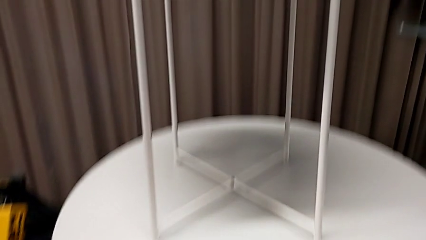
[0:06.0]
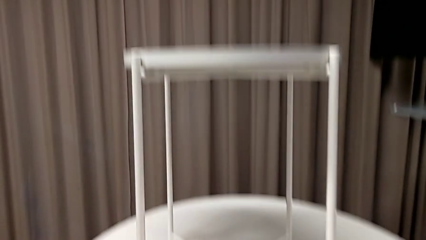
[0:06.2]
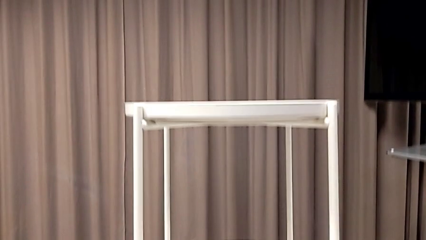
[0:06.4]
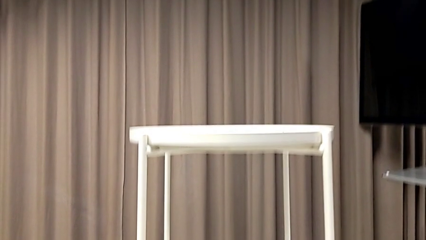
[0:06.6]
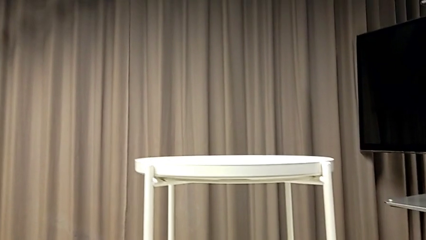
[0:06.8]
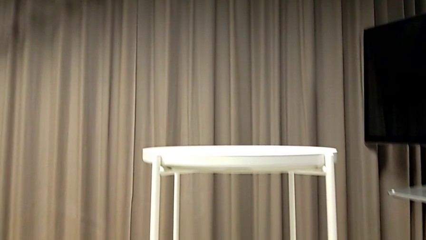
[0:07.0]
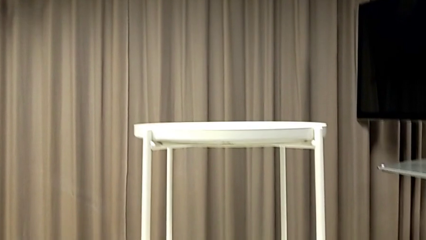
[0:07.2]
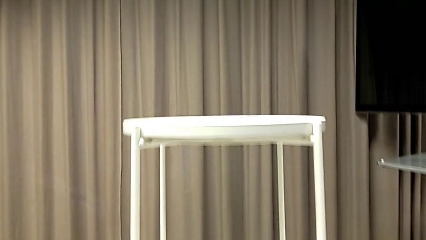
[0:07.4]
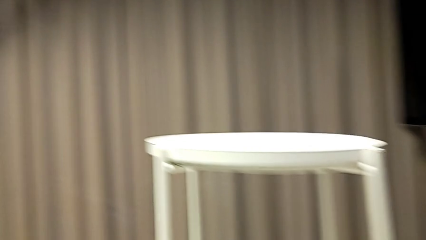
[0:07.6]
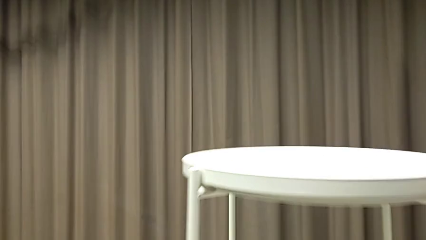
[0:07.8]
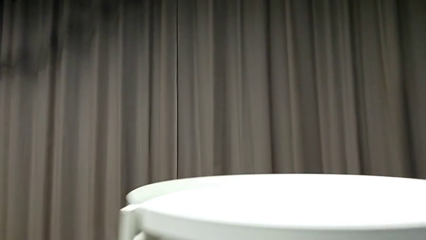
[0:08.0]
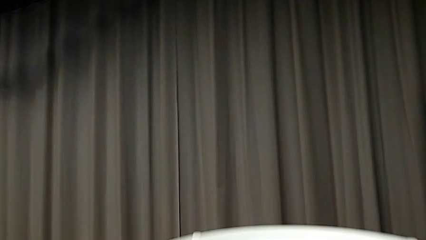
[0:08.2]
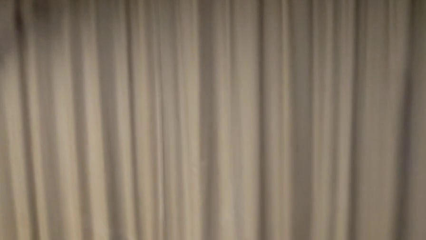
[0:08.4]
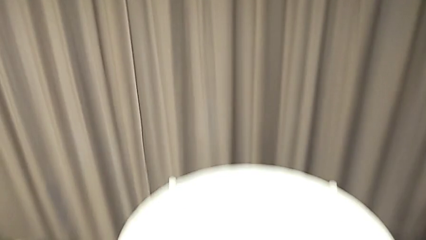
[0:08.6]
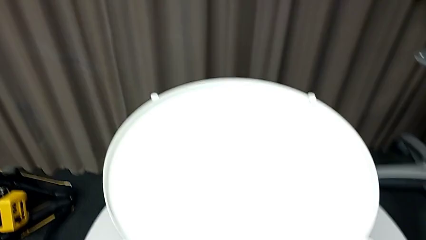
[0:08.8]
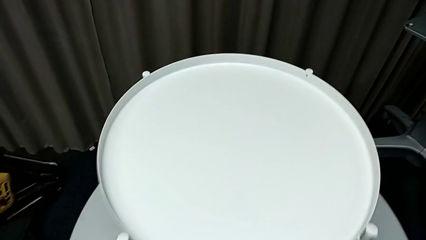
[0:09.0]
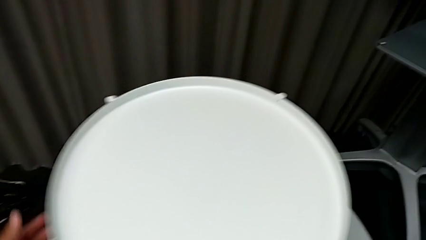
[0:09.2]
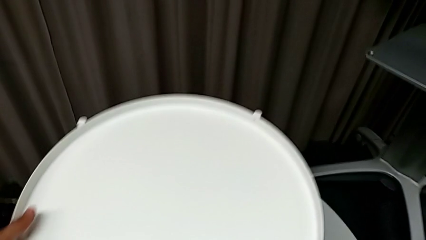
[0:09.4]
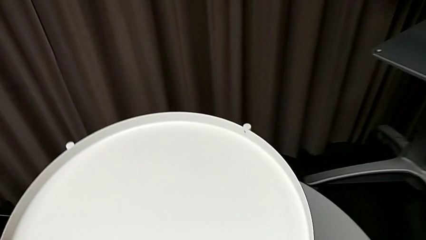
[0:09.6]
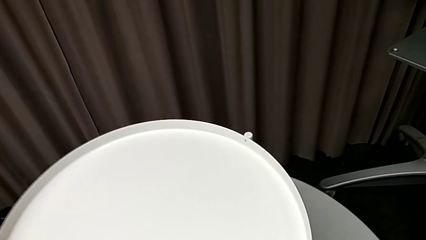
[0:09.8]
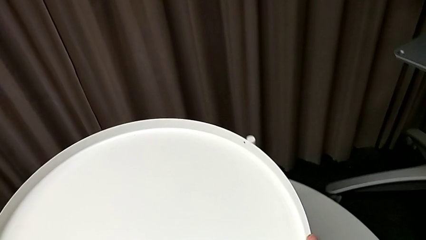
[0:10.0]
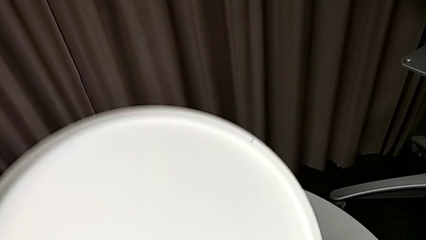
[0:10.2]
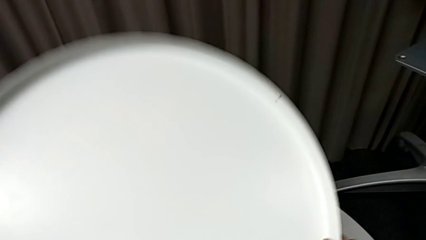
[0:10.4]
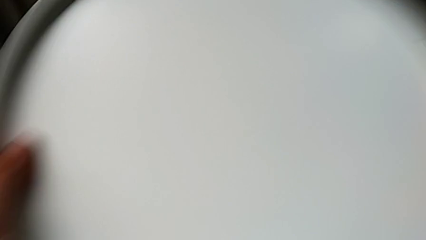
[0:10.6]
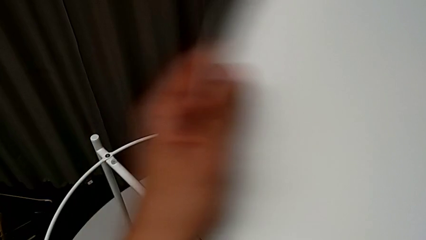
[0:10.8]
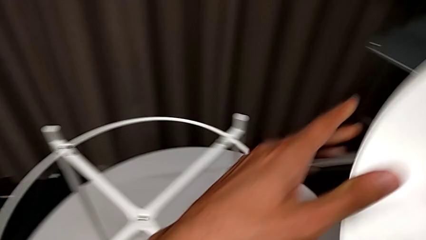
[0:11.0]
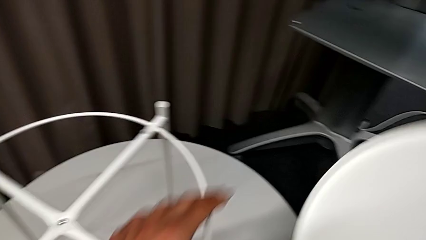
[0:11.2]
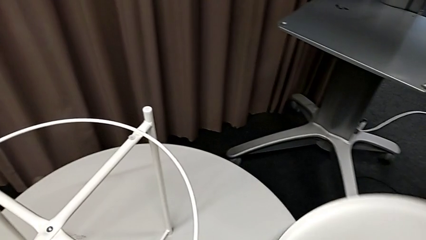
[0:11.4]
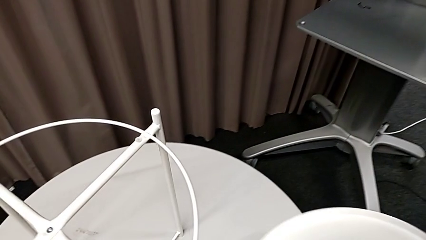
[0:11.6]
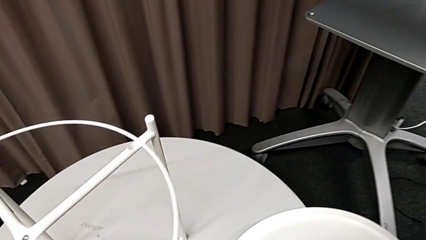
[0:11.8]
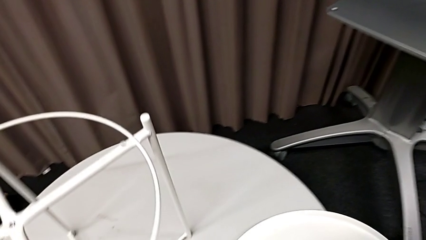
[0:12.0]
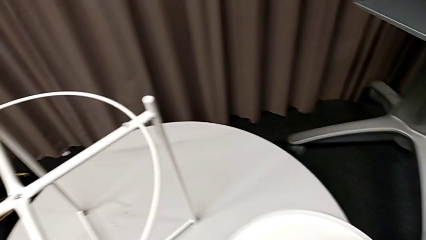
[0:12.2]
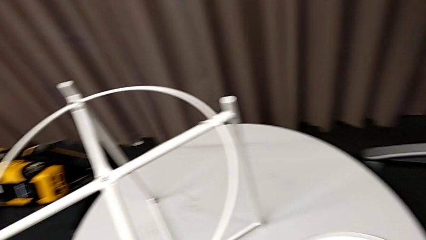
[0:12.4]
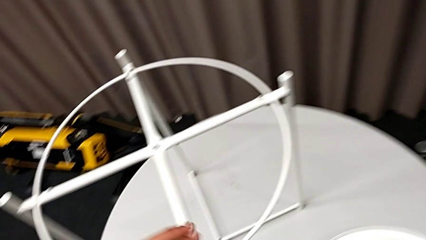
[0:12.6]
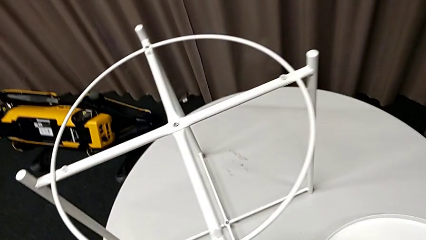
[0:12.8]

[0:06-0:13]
The camera wearer removes the tray from the table. They grab the tray, disassemble it, lift it and place it.

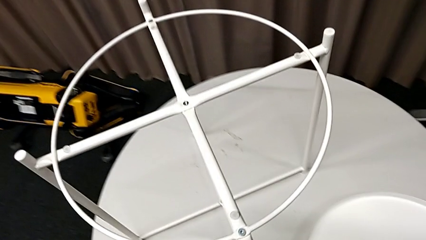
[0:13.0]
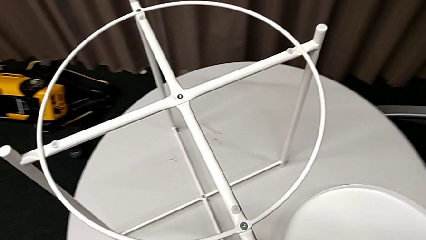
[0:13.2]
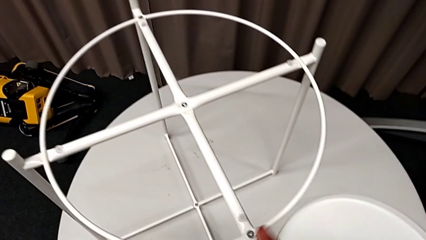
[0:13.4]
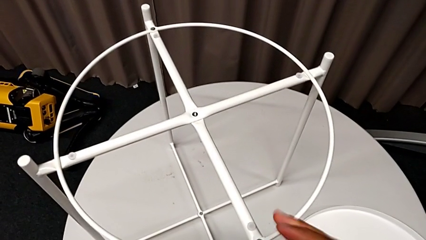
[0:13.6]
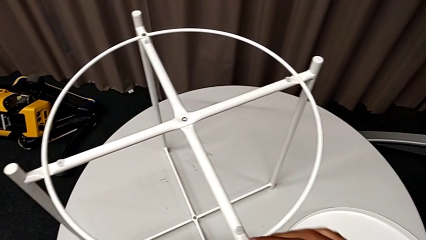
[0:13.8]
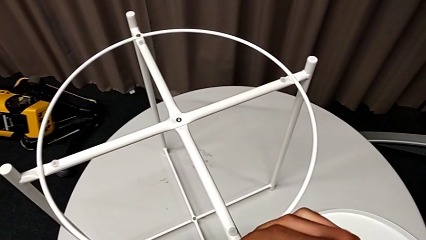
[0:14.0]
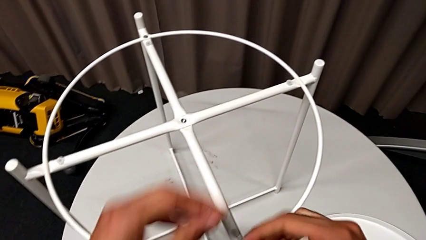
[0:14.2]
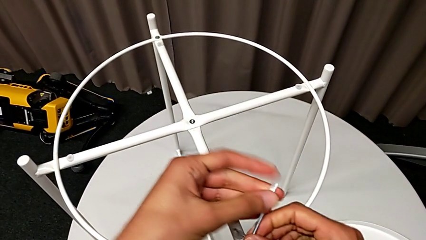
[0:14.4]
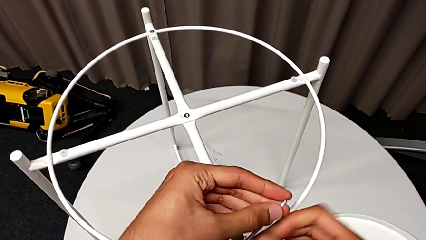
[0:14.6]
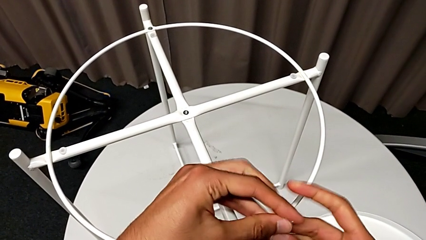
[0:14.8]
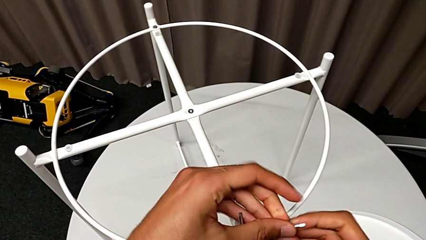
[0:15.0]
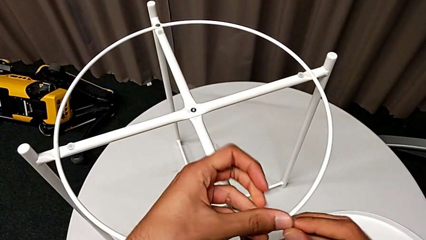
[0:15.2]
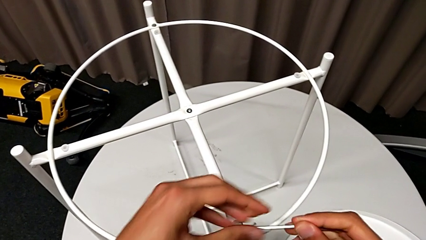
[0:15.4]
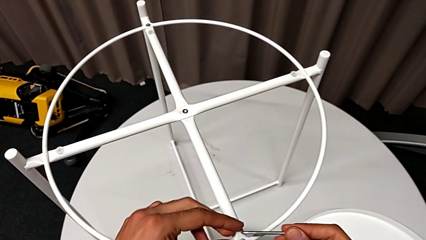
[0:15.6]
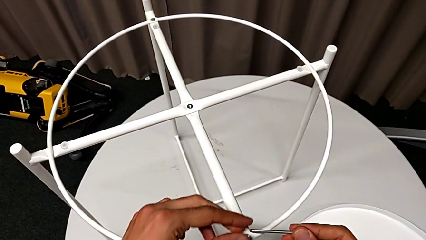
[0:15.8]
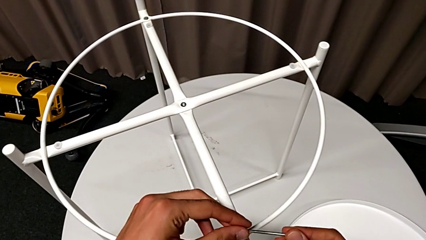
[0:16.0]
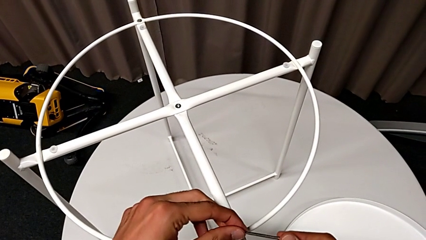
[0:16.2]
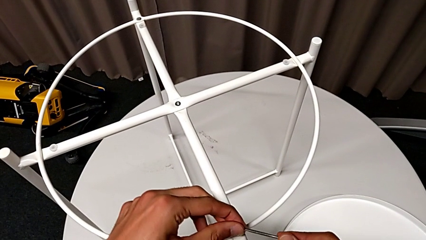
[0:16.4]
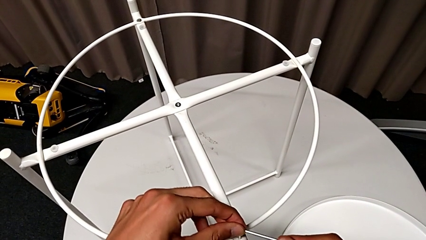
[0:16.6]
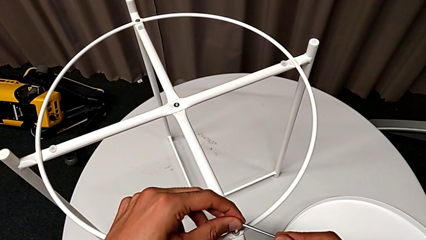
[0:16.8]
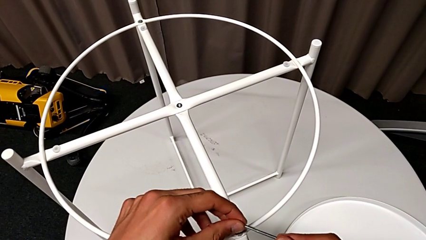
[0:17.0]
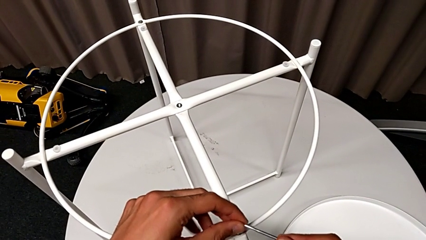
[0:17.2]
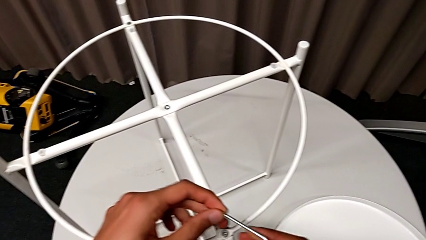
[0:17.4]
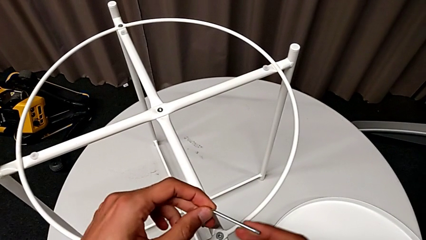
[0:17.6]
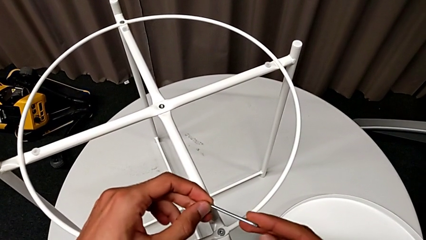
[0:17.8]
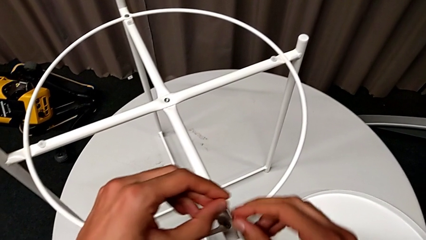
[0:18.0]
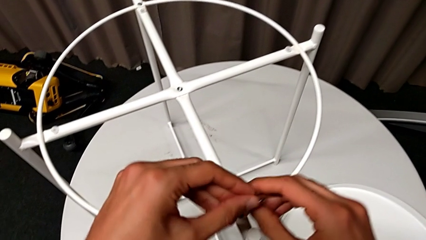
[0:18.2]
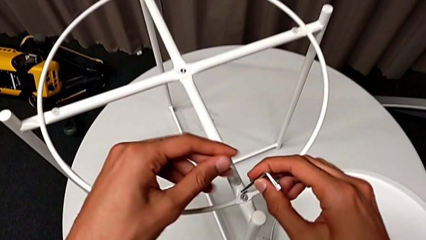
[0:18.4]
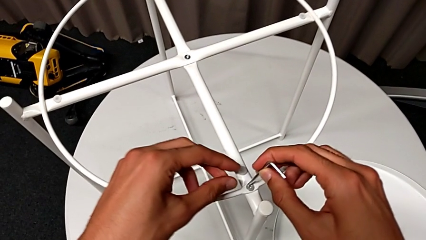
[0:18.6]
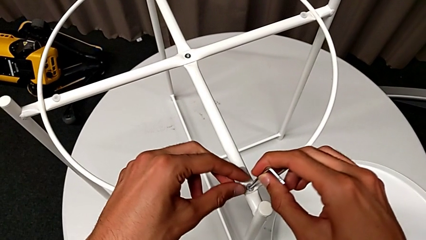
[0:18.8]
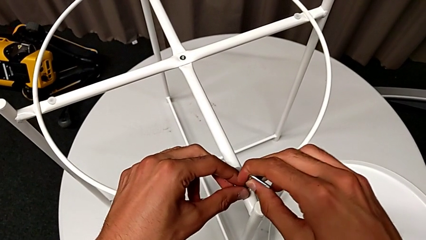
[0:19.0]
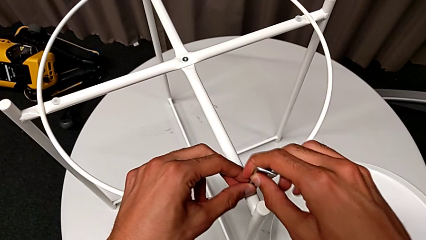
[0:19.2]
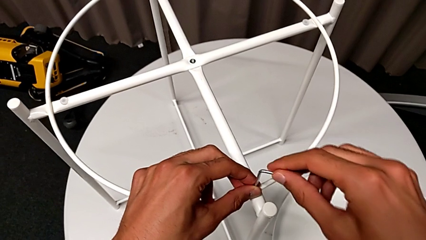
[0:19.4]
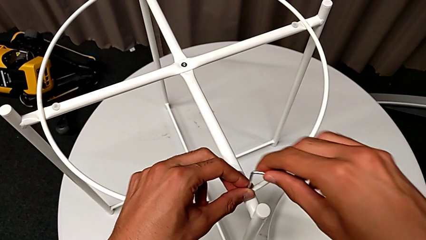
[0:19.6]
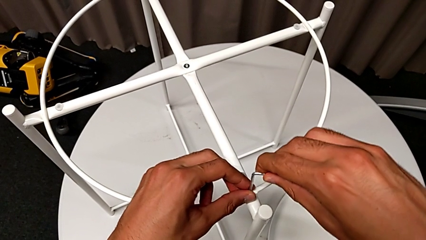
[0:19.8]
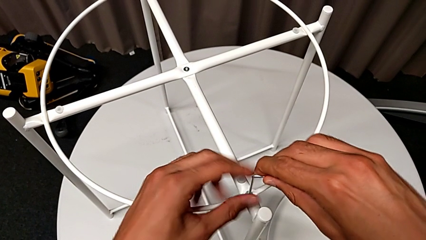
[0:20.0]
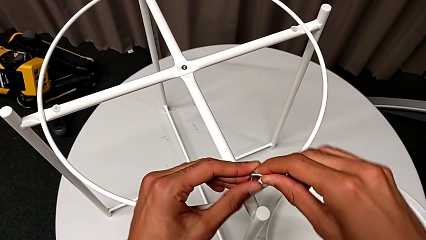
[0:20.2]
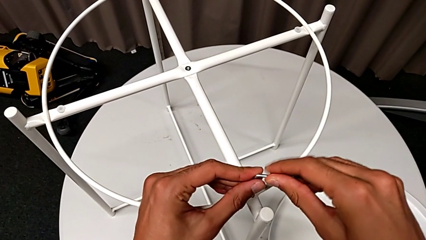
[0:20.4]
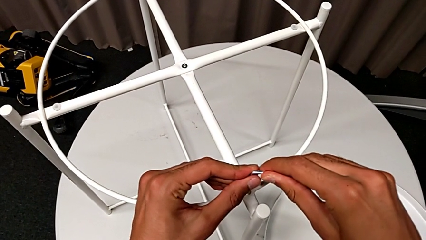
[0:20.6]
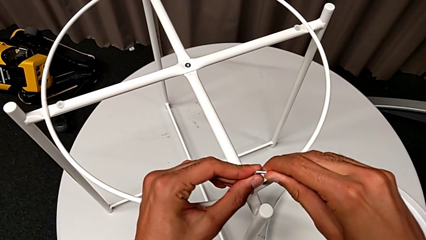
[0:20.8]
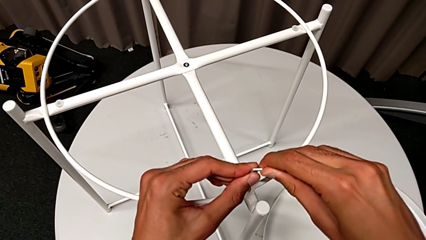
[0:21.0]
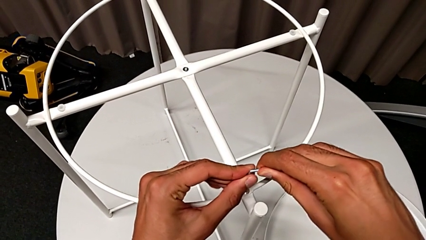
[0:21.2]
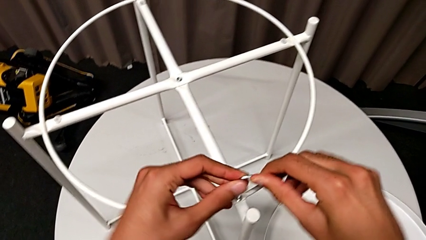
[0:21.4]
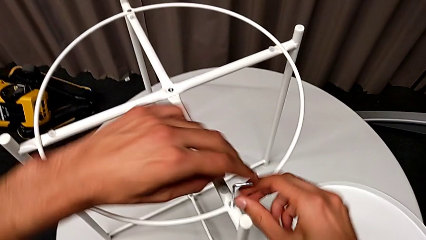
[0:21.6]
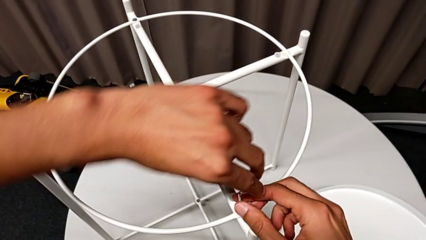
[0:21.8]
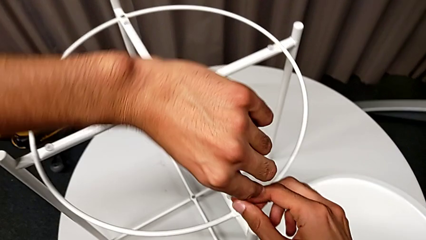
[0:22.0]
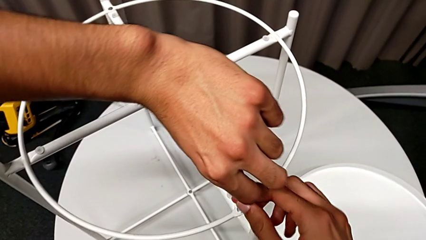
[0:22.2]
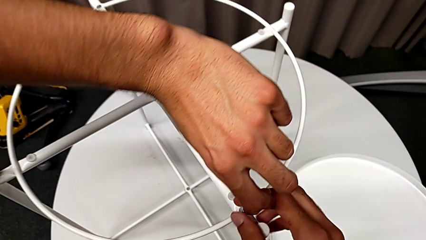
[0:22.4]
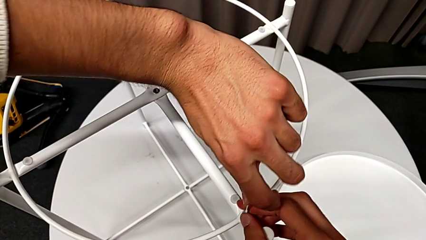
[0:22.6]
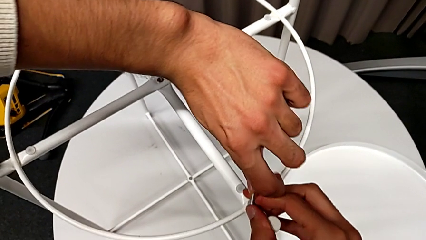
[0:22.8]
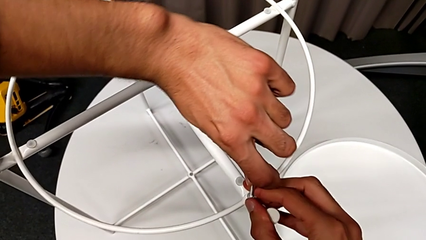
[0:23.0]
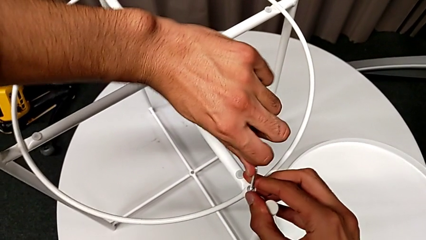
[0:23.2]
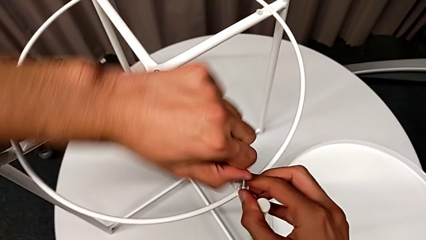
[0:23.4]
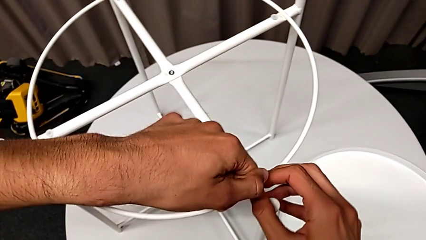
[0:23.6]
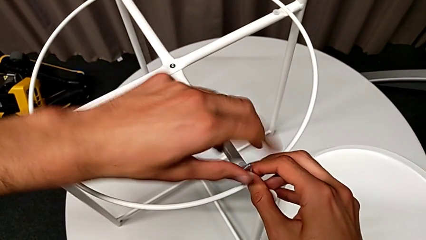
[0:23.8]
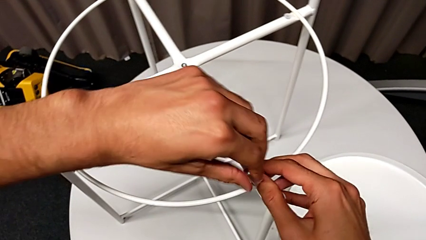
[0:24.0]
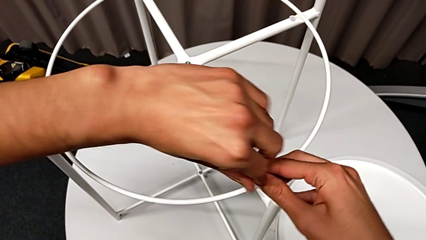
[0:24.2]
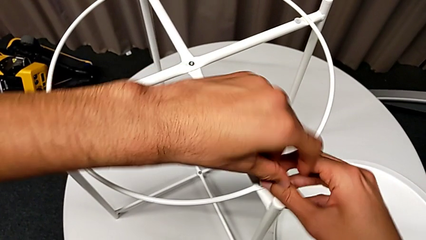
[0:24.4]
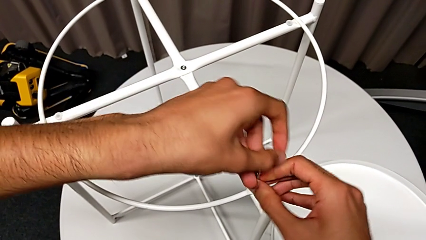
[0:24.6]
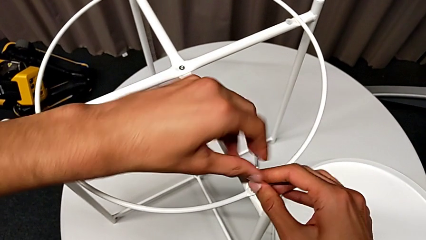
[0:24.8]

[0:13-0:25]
The camera wearer is using an allen wrench to unscrew the first hex socket head to disassemble the circle. They insert the Allen wrench and begin to unscrew the hex socket head.
